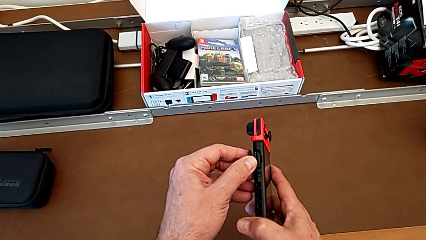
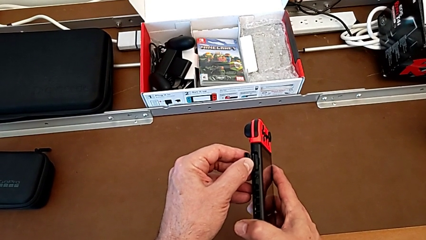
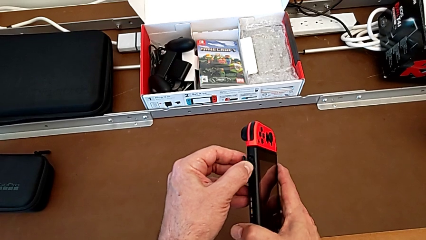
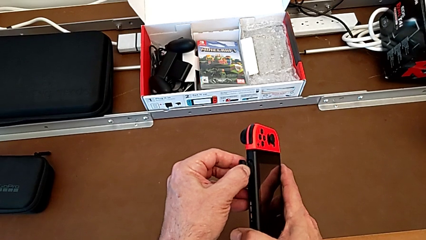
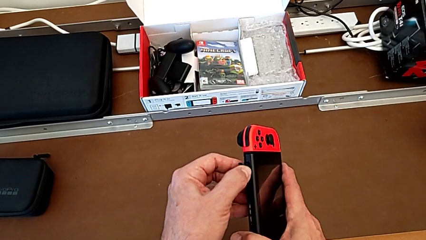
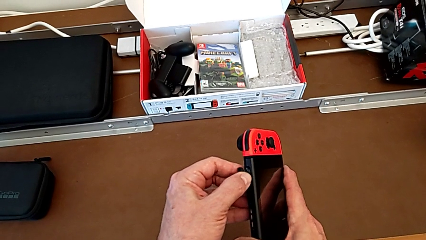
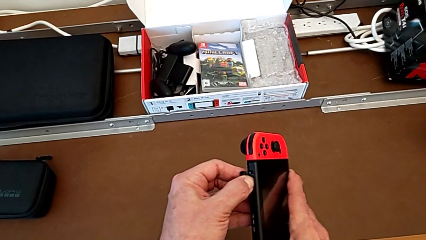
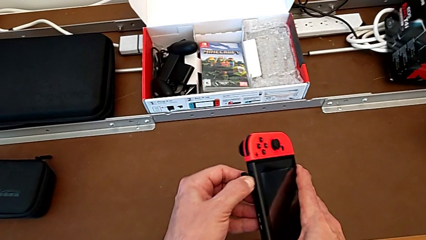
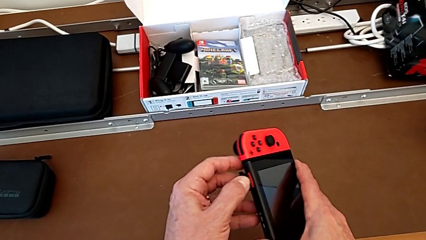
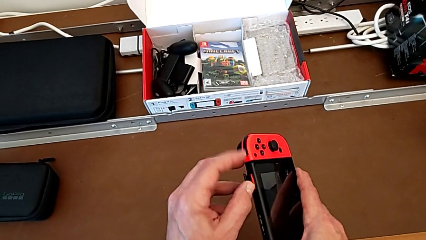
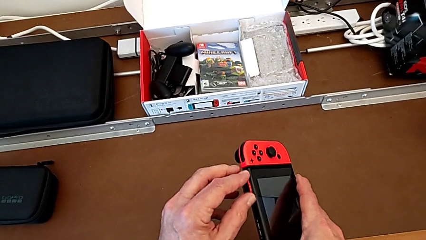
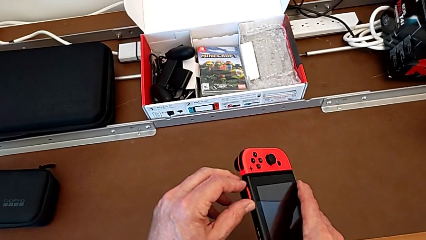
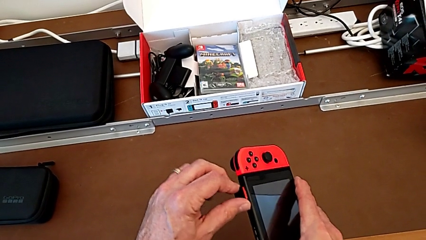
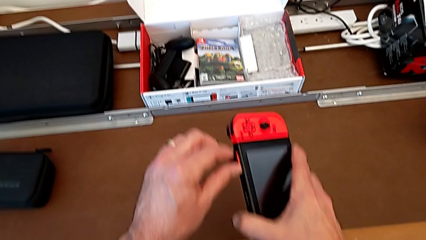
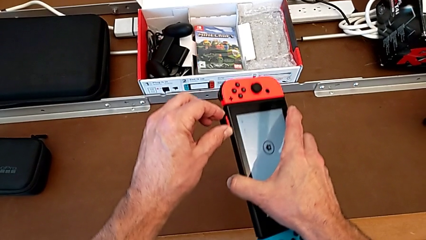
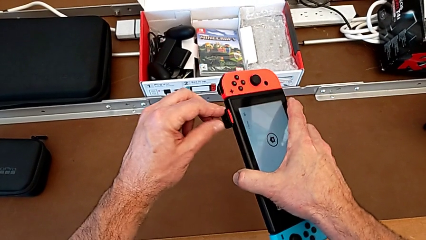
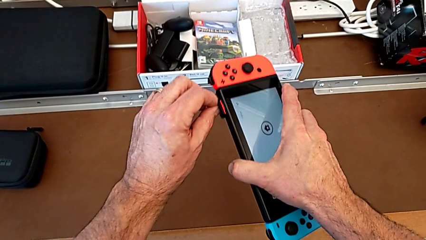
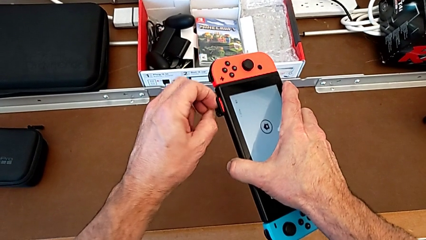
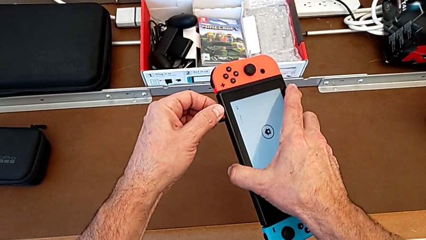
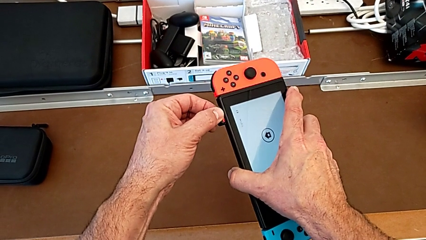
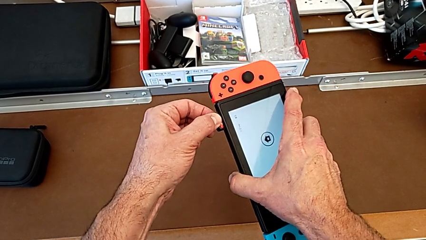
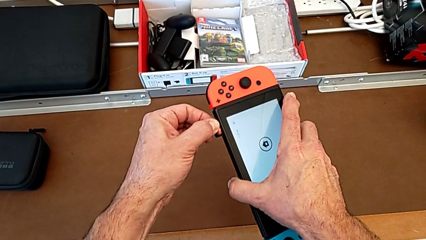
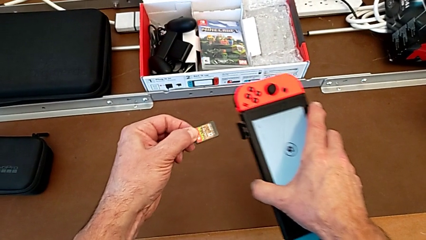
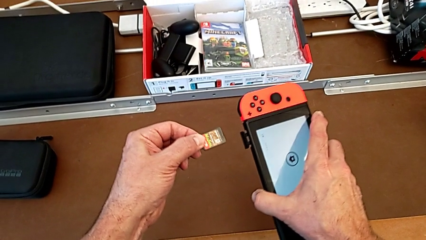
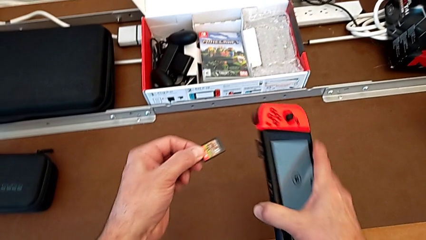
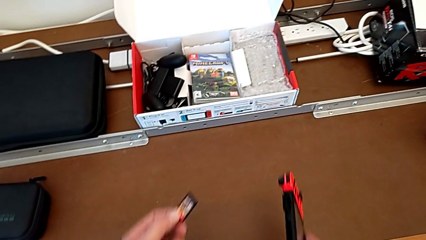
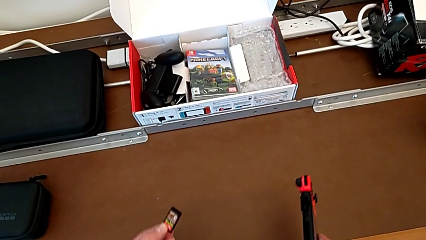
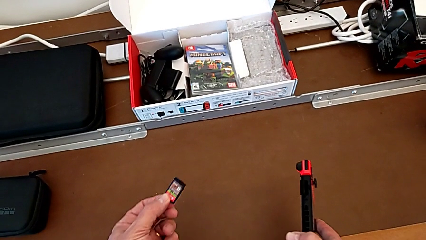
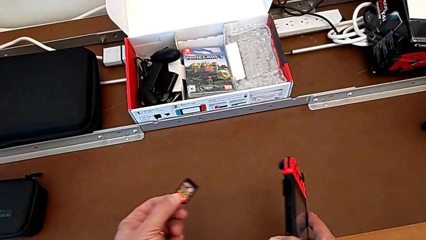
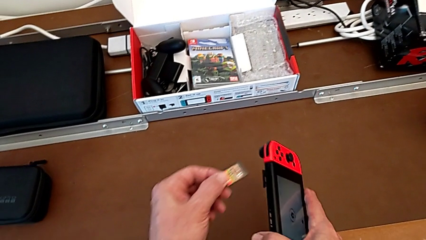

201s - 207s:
The camera wearer is removing the game card. They push the game card, withdraw it and hold it.

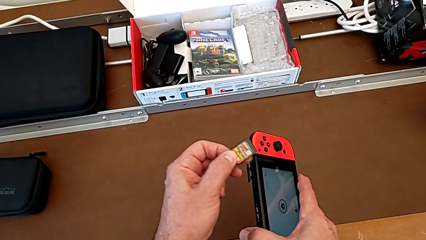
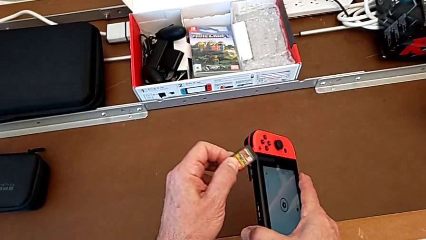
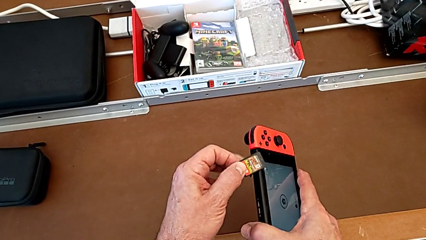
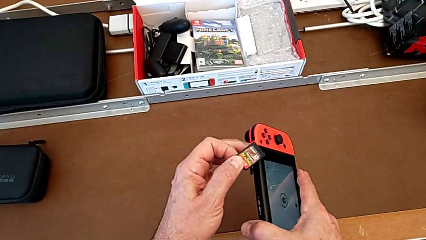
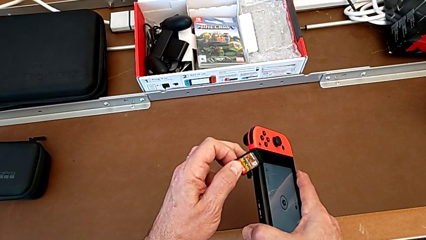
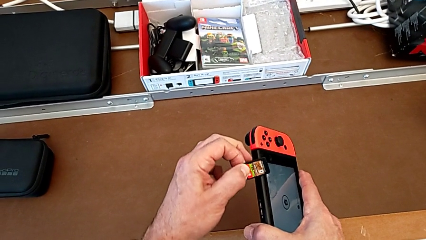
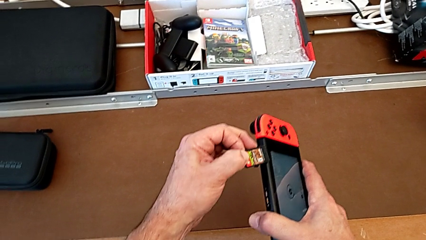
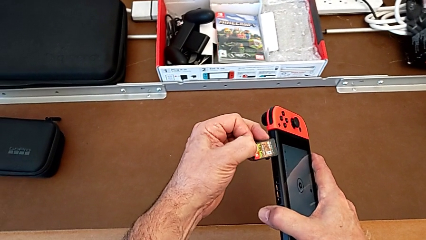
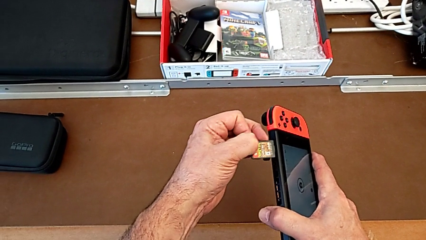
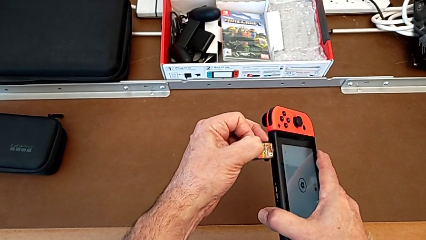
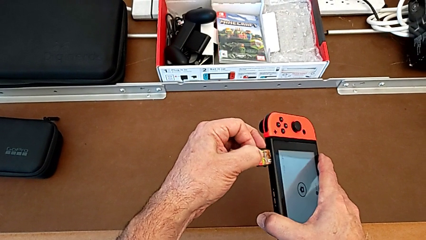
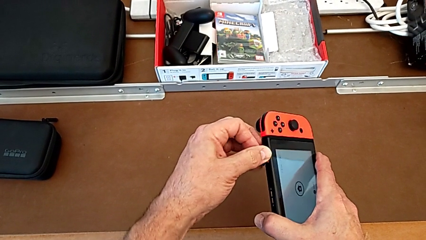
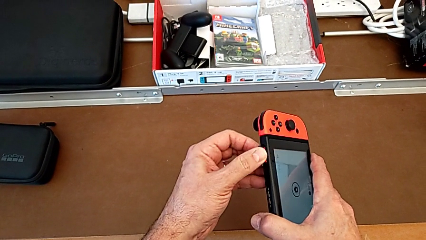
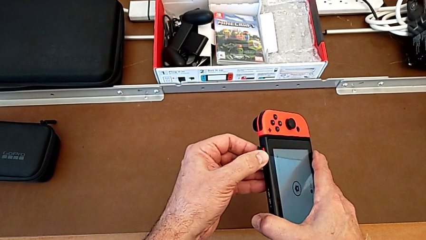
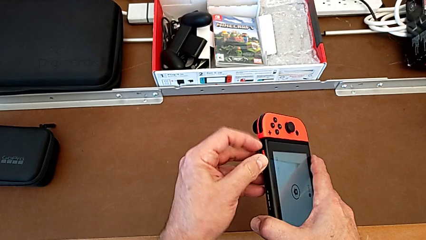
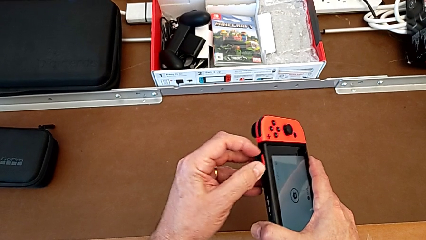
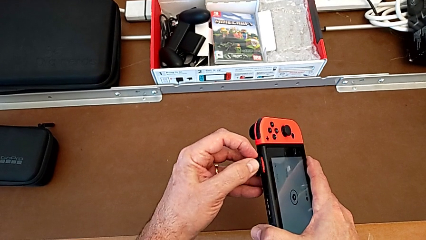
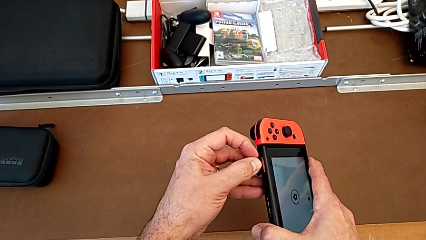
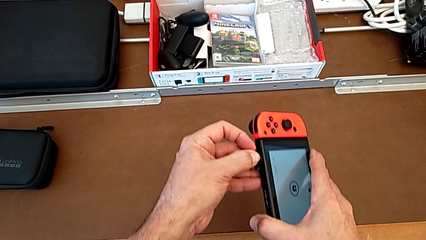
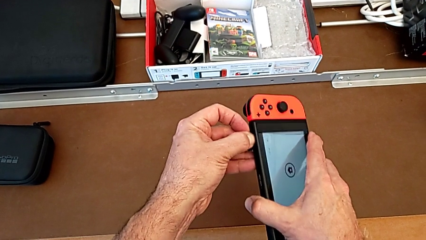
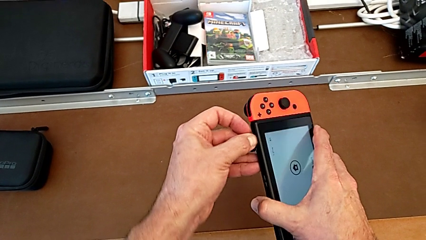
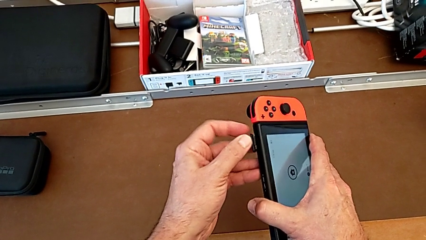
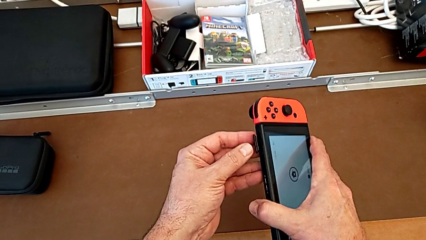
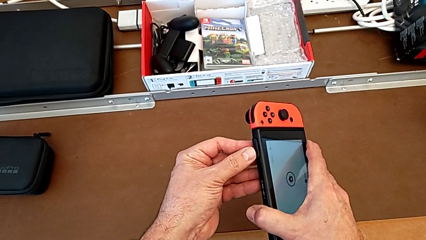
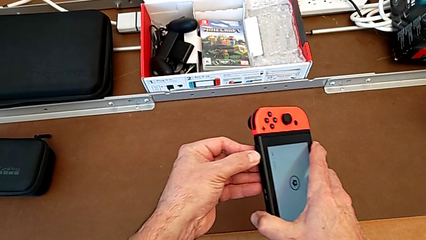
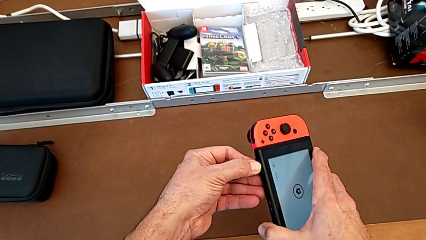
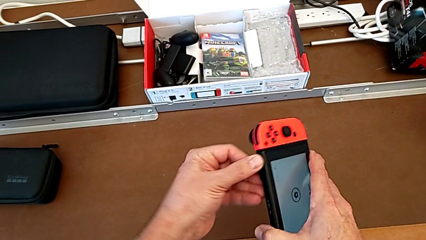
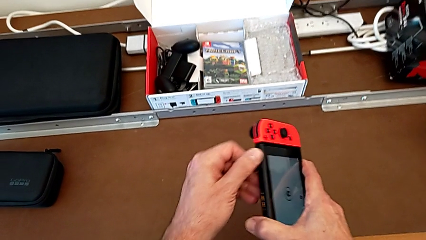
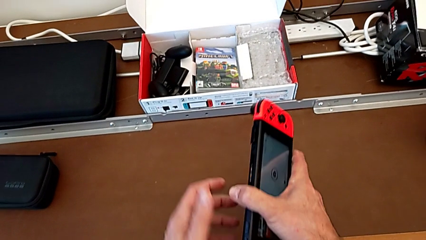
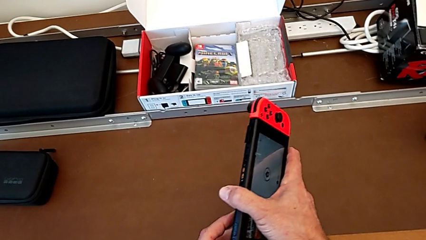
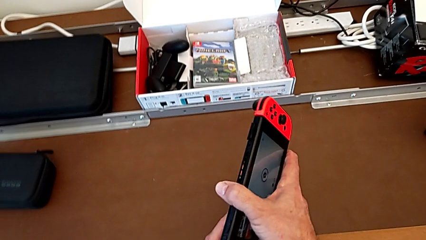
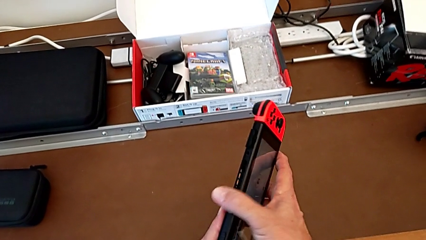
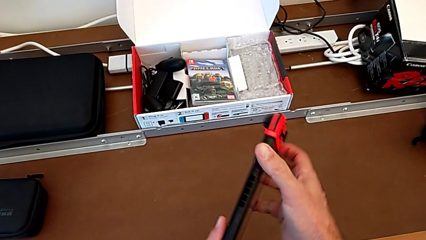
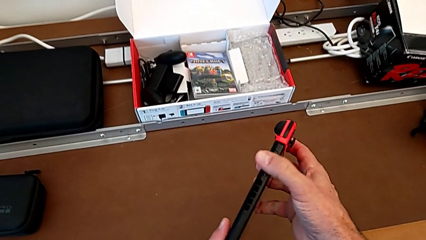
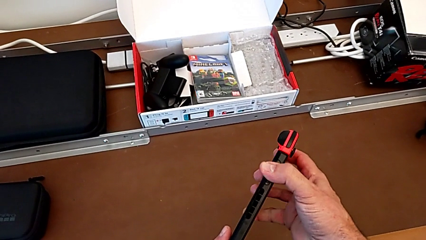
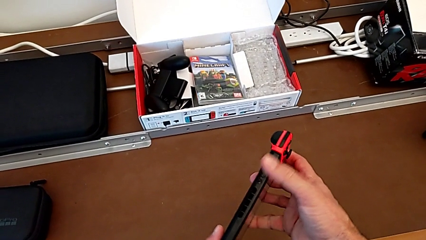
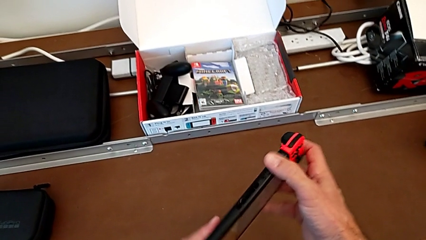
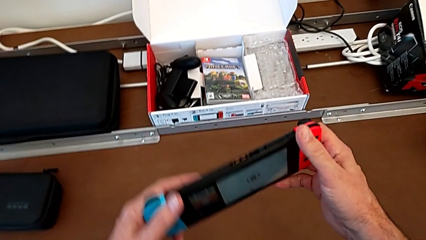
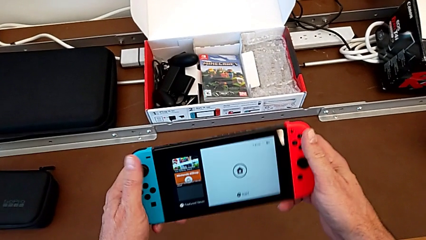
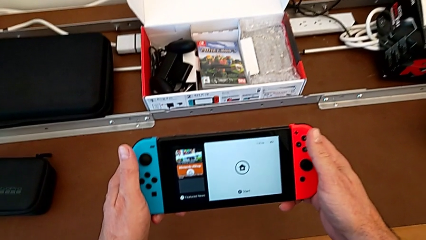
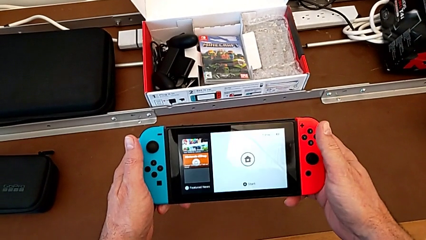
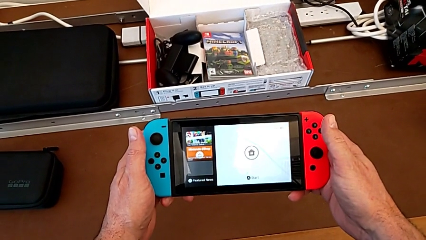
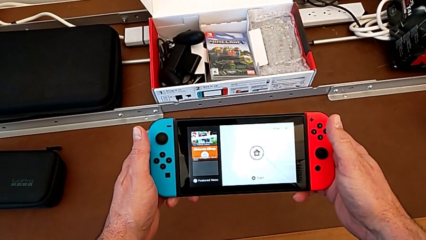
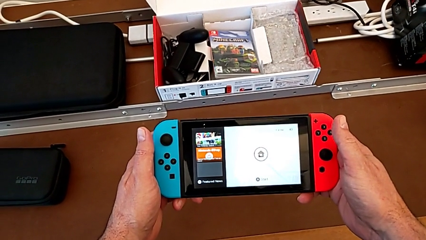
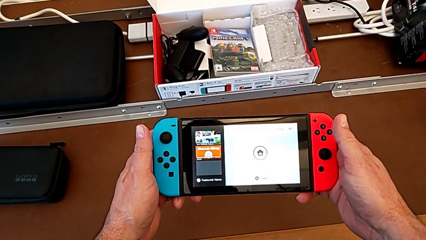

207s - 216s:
The camera wearer puts the game card back into the Nintendo Switch. They hold the game card with the left hand, insert it, close it, inspect it and hold the Nintendo Switch.

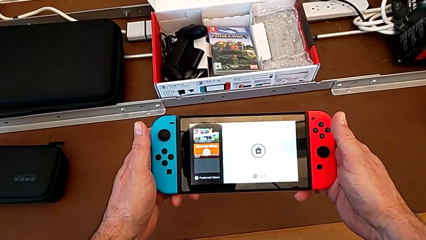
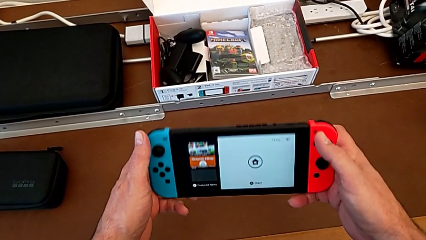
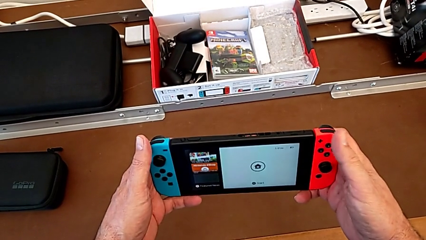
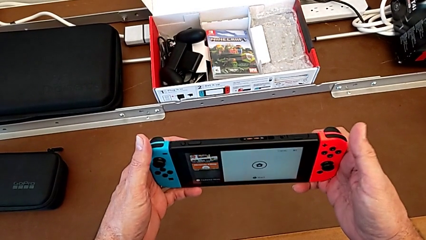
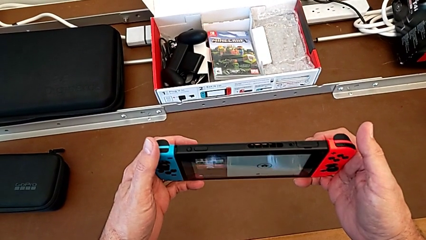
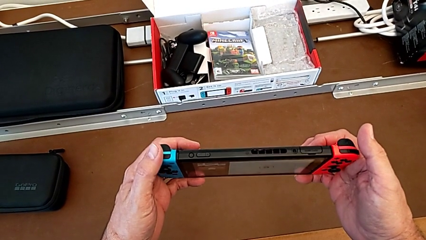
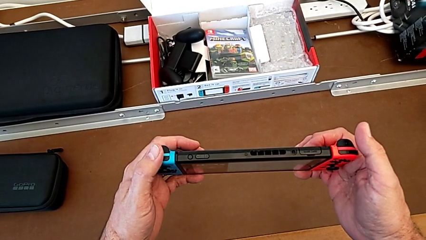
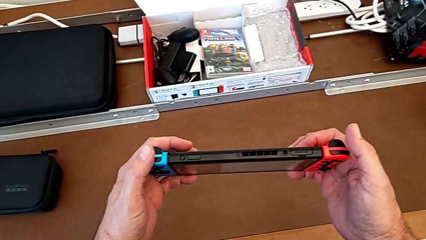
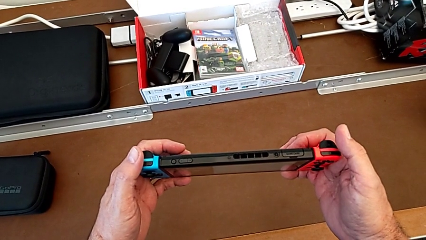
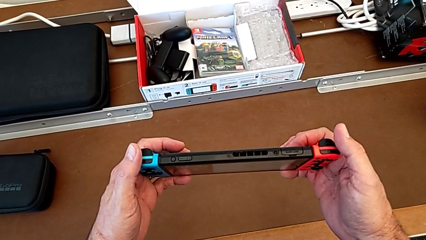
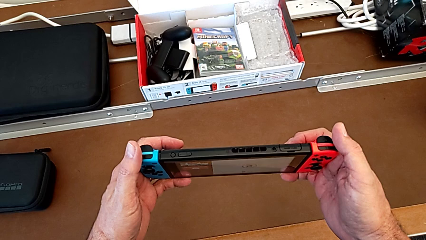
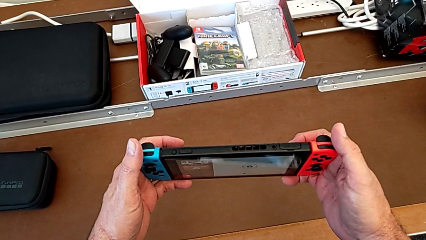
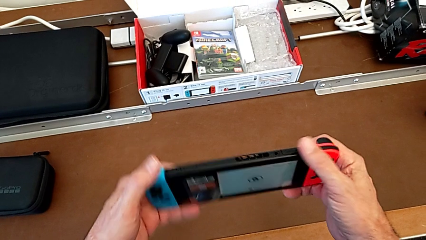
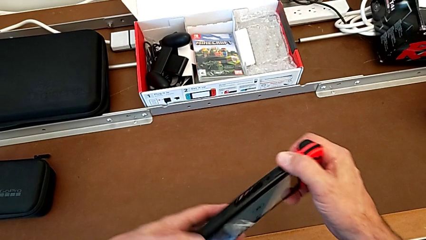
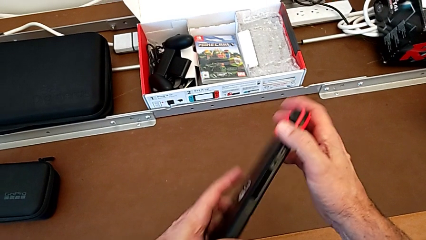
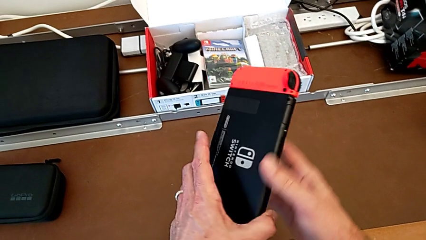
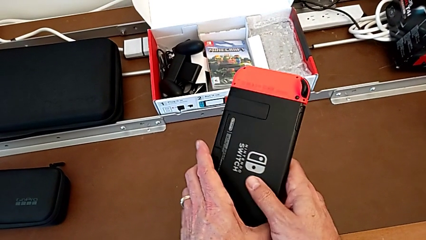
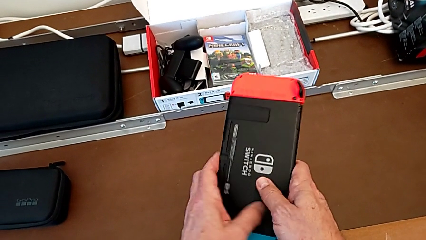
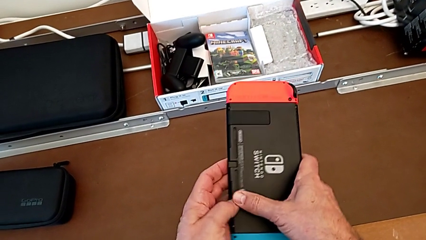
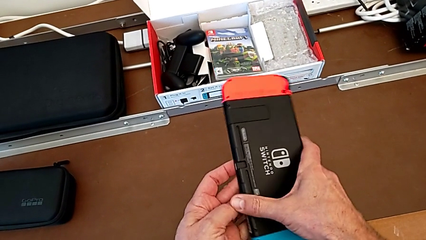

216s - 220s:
The camera wearer is removing the SD card. They inspect the Nintendo Switch and begin to rotate it.
